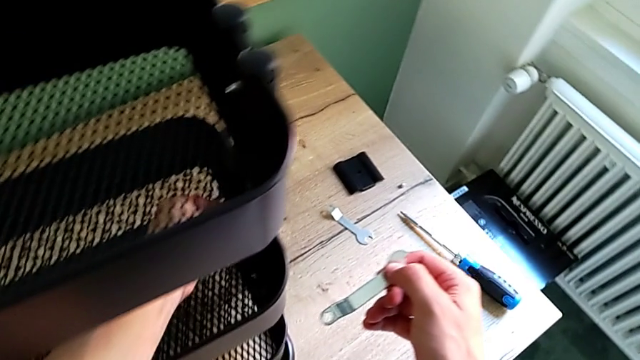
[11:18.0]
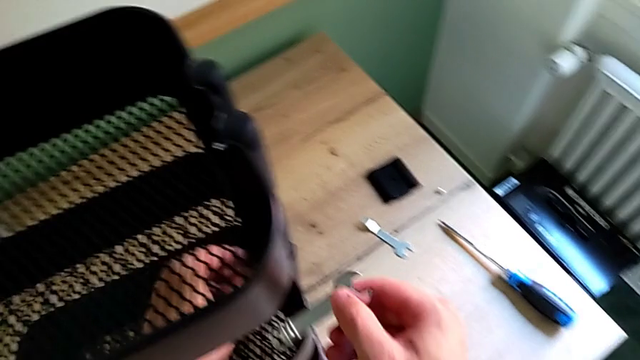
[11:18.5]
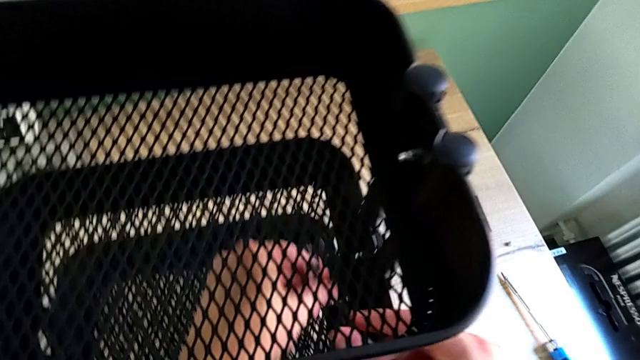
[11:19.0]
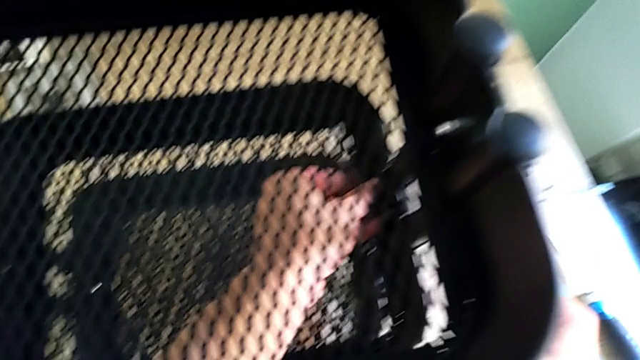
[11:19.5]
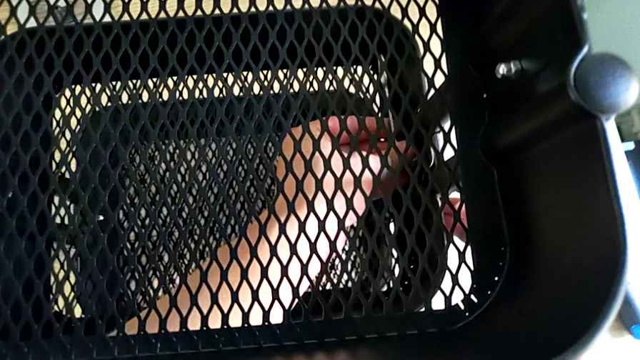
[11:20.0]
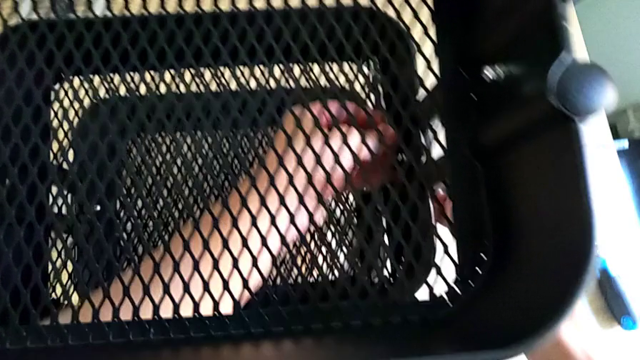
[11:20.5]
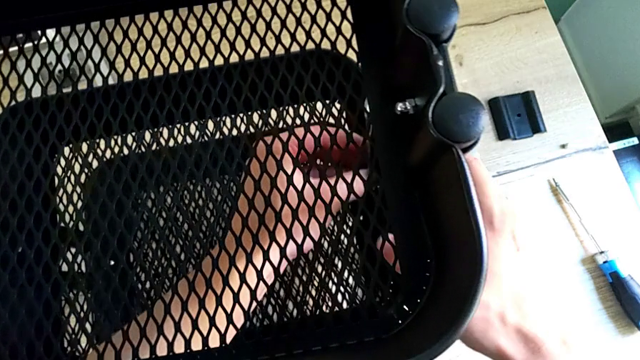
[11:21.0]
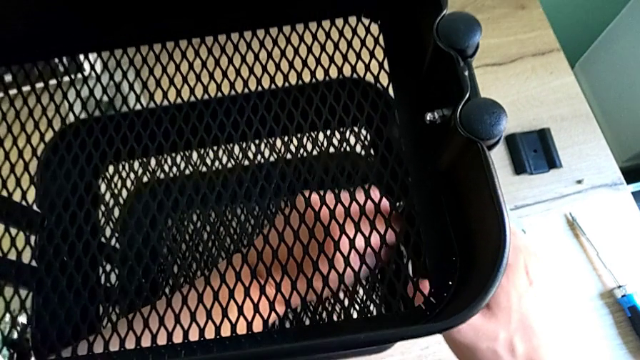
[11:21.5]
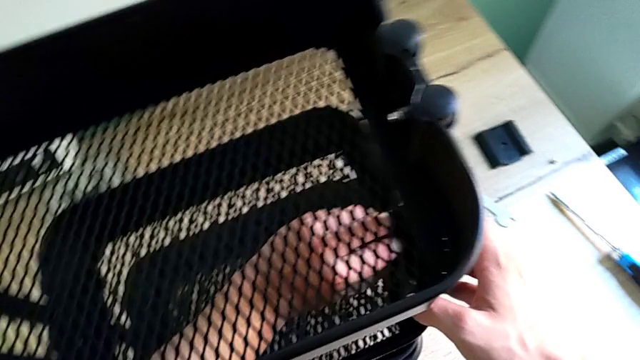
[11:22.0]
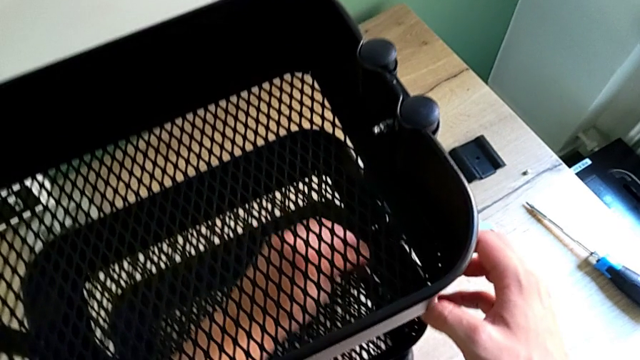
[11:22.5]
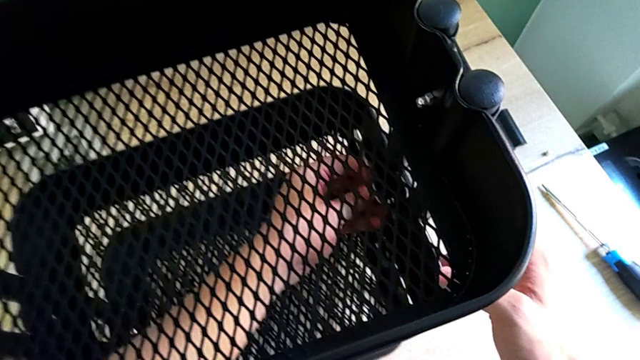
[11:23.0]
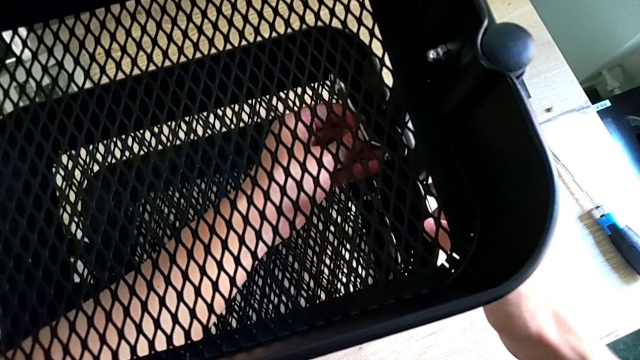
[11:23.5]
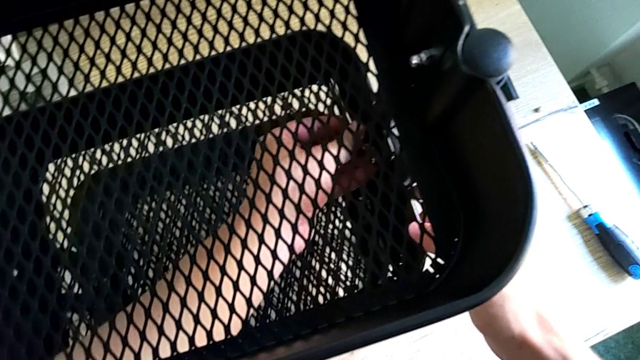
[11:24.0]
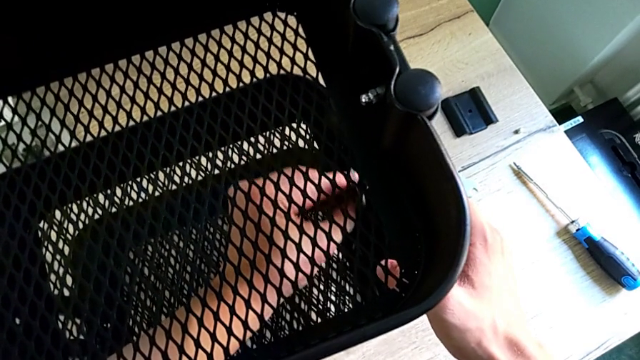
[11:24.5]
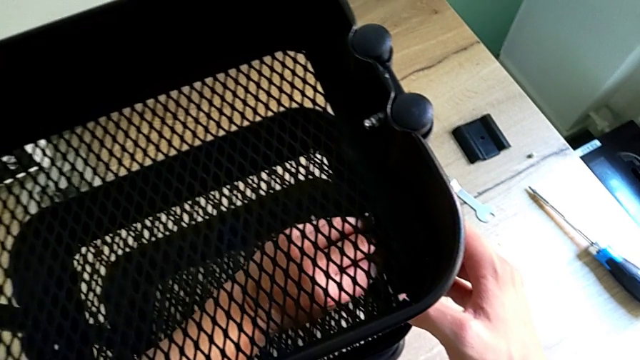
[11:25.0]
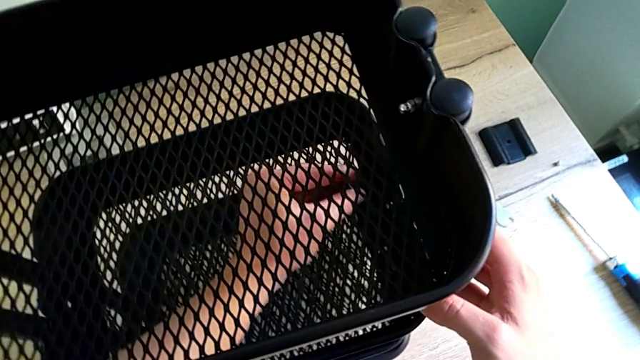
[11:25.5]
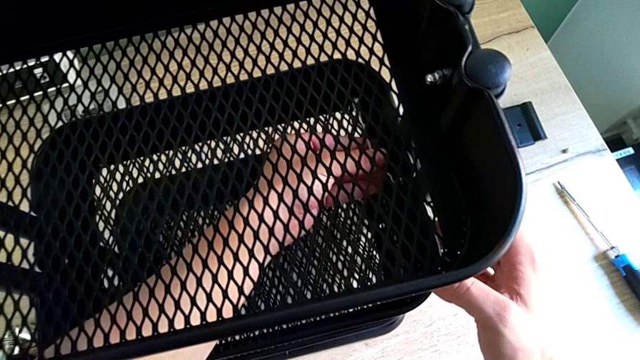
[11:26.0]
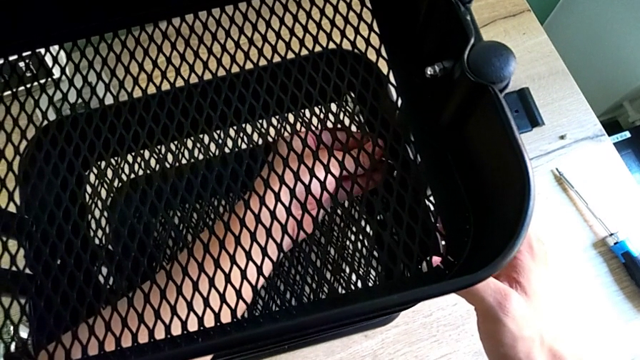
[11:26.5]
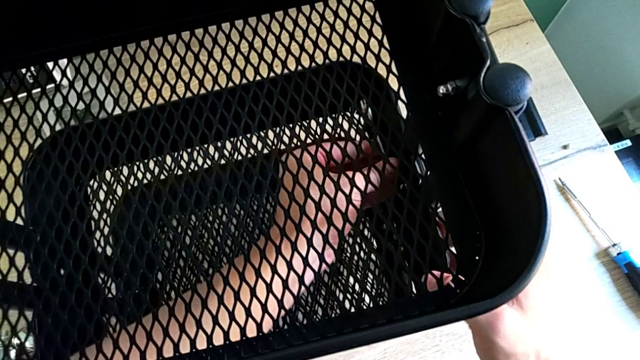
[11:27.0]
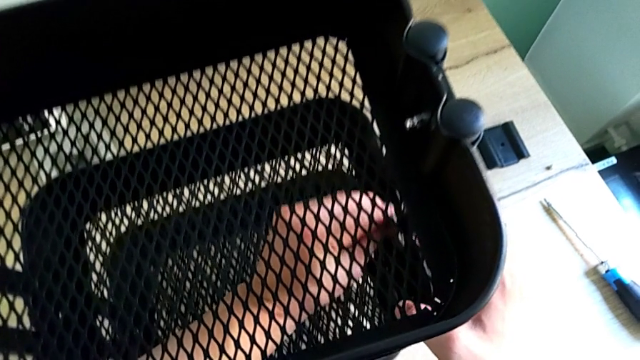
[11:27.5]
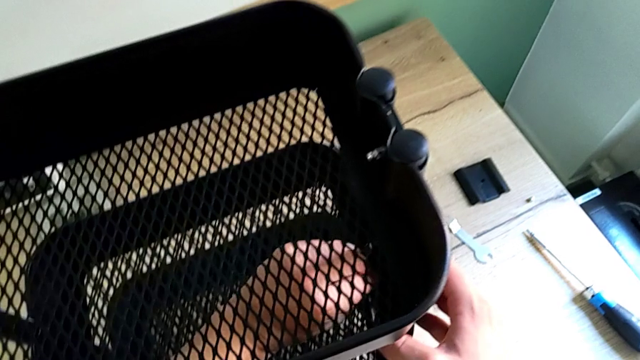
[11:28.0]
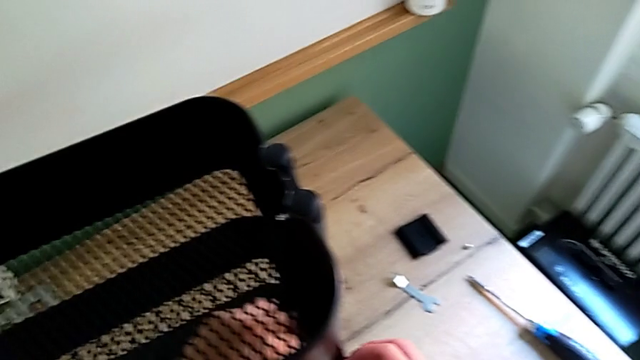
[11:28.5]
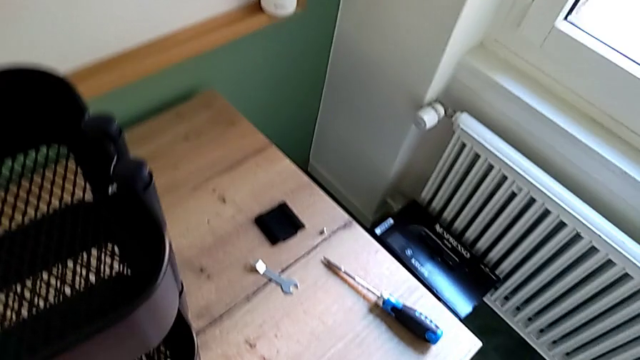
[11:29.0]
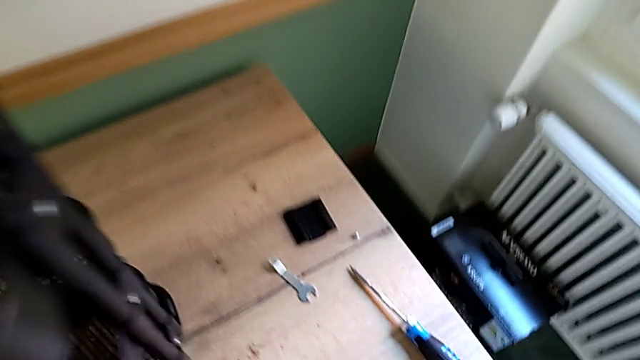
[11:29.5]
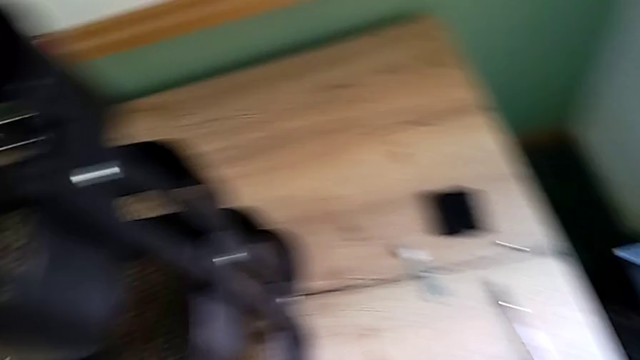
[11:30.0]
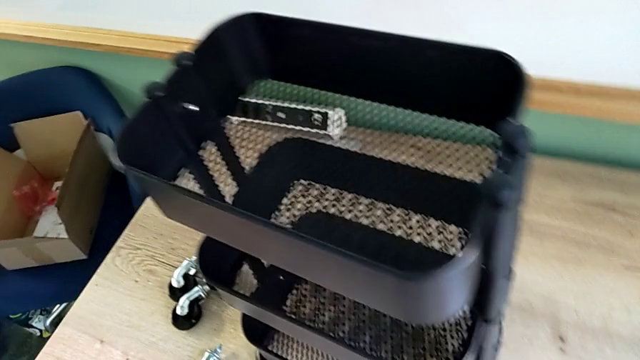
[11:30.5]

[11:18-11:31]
The camera wearer is screwing the bracket into the middle. They screw the screw.

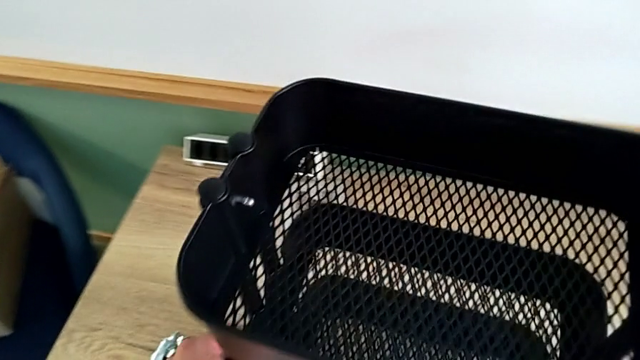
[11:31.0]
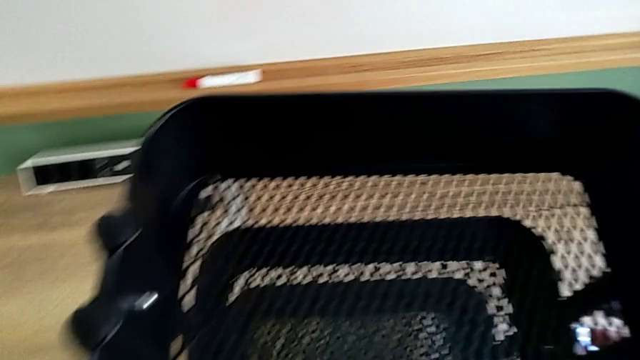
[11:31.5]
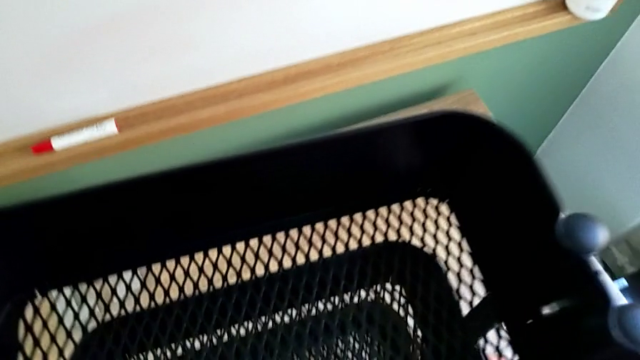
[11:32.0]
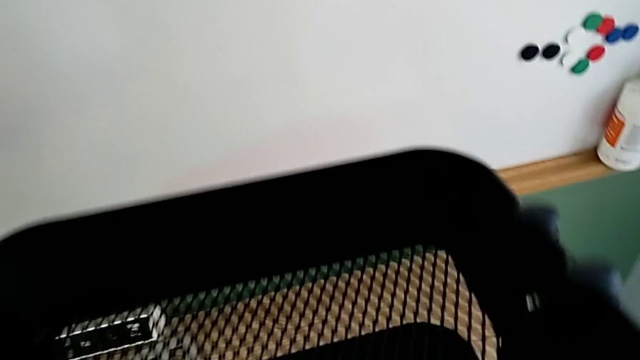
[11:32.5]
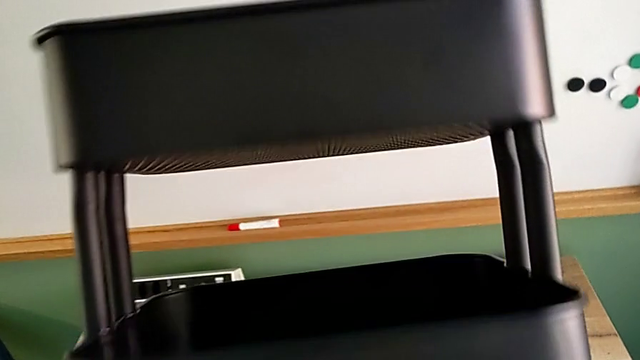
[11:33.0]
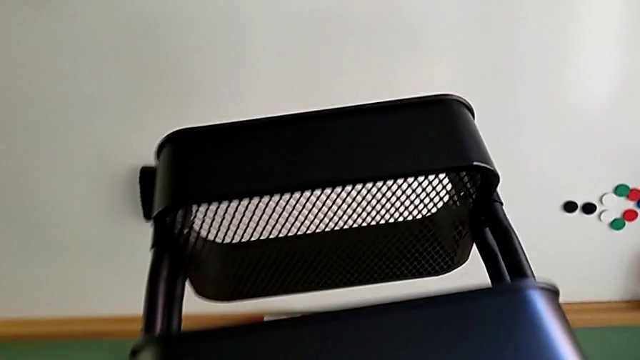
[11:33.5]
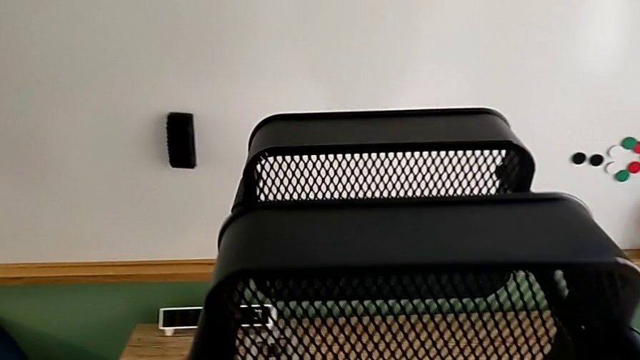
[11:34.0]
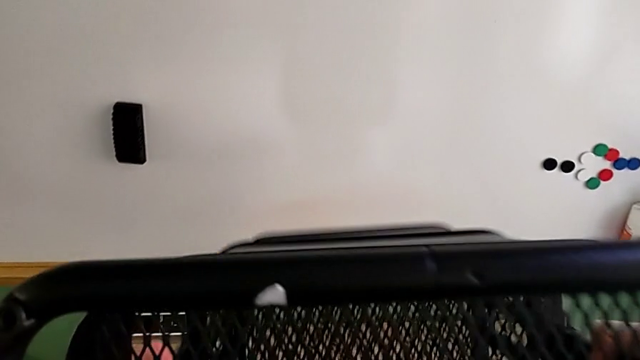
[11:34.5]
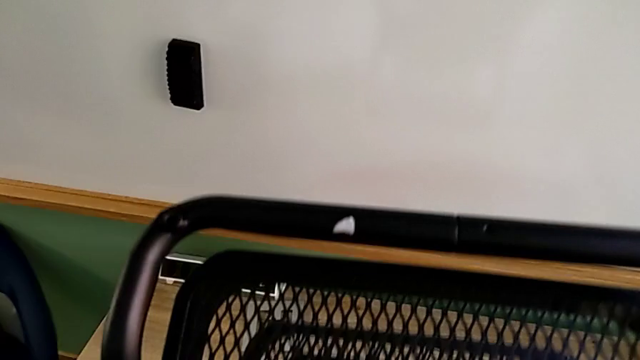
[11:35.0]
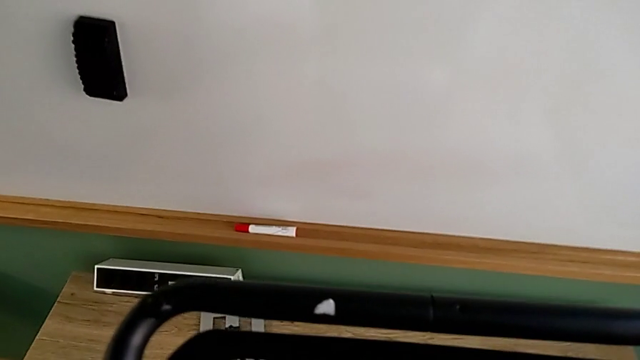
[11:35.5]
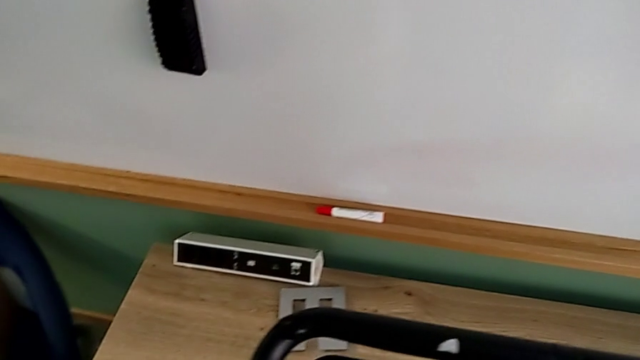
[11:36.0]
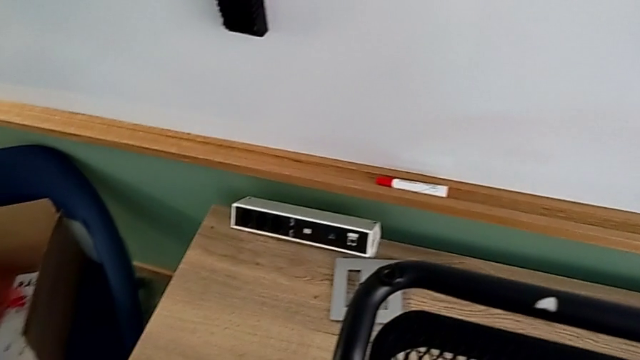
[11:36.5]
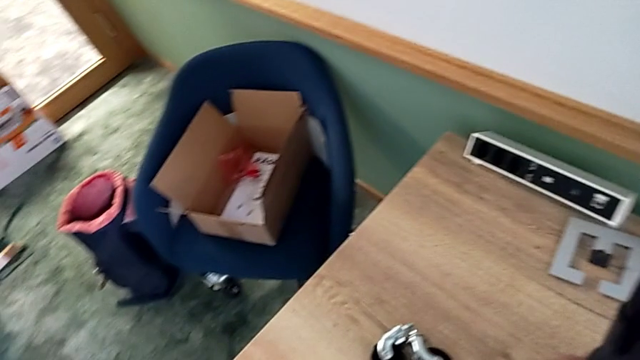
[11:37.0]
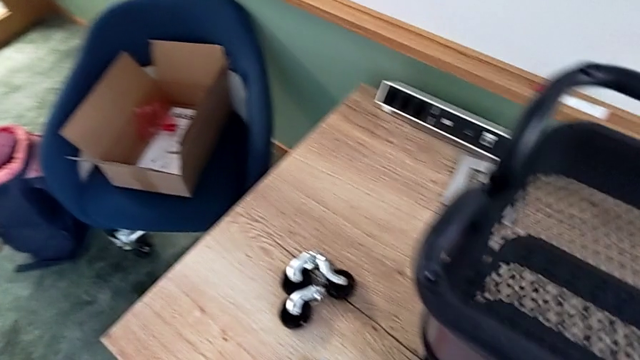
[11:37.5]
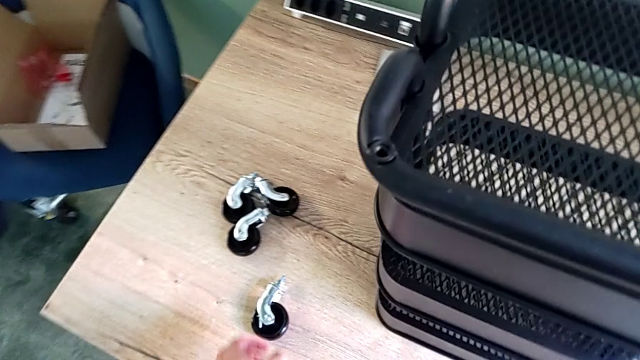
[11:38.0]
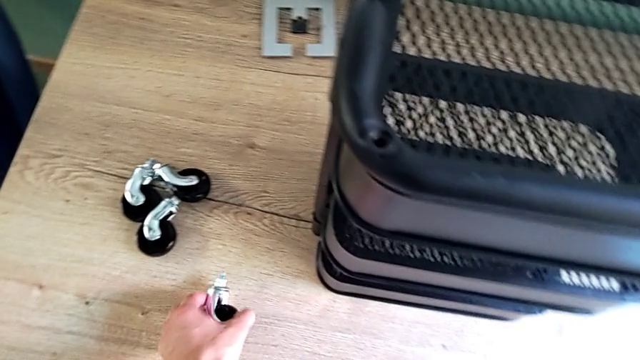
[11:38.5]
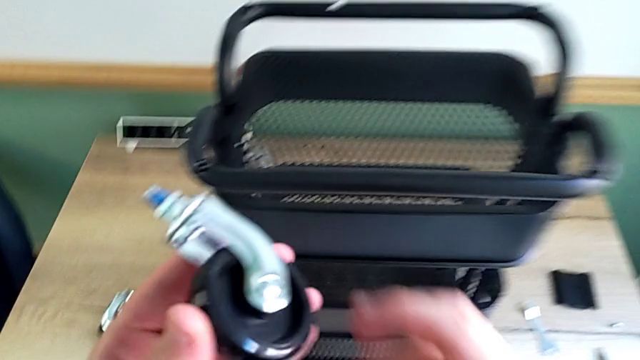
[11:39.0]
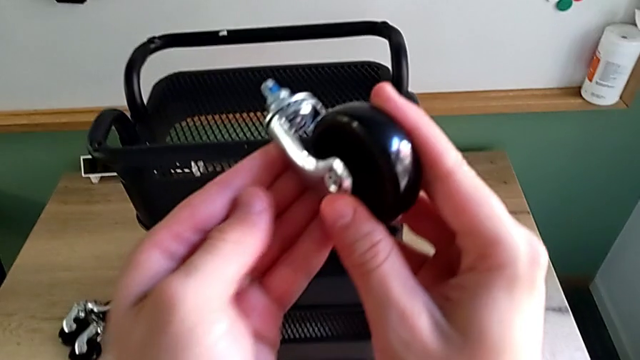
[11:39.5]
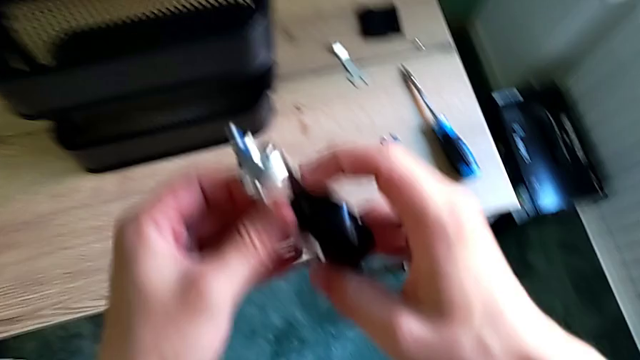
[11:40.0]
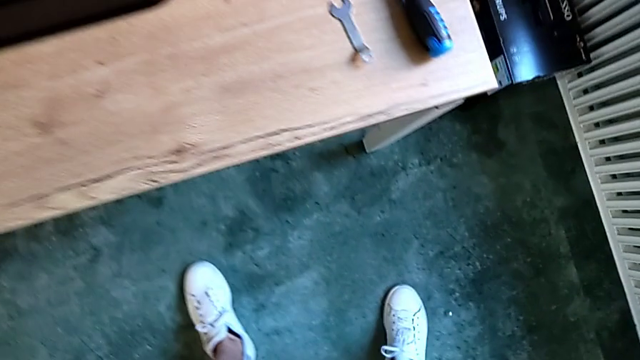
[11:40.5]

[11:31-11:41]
The camera wearer is screwing the bracket into the middle. They rotate the utility cart and begin to grab the wheel.
